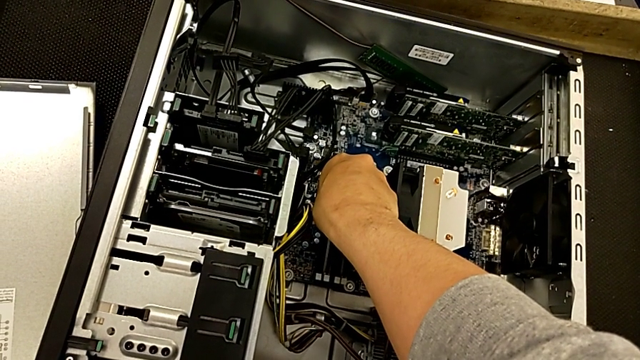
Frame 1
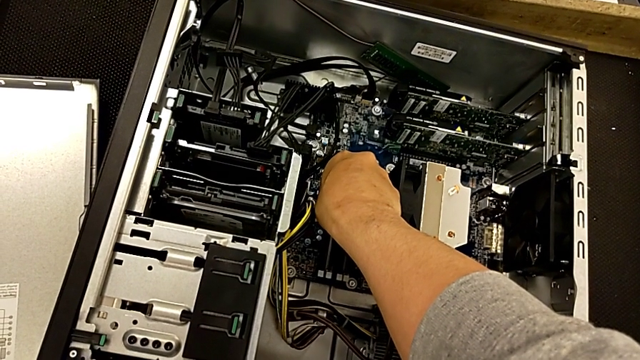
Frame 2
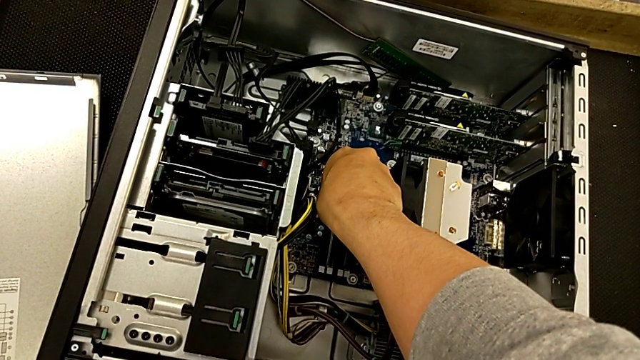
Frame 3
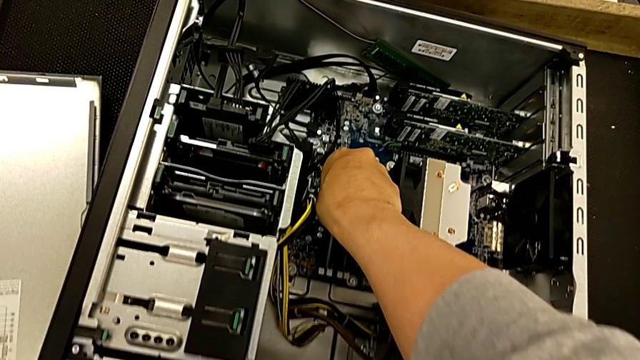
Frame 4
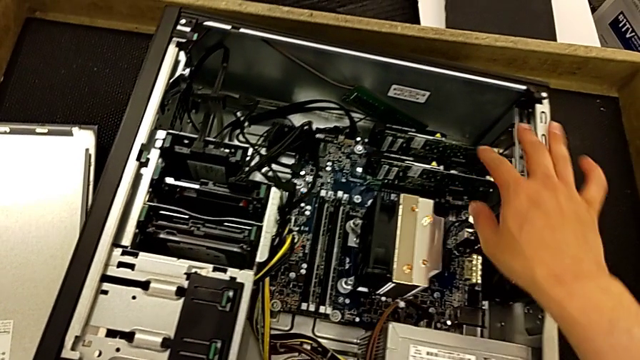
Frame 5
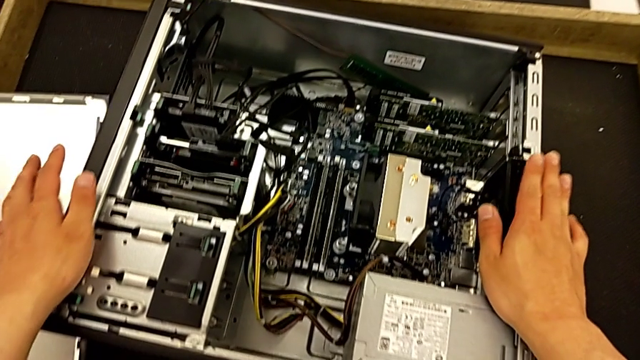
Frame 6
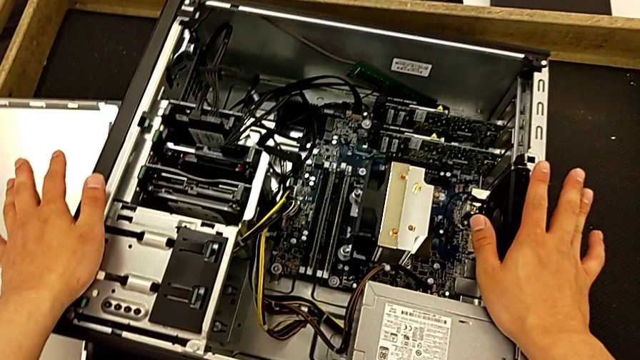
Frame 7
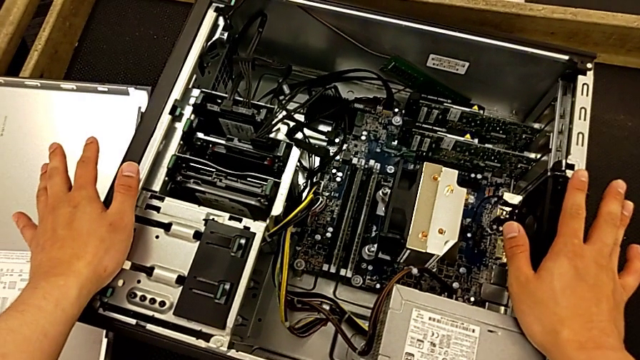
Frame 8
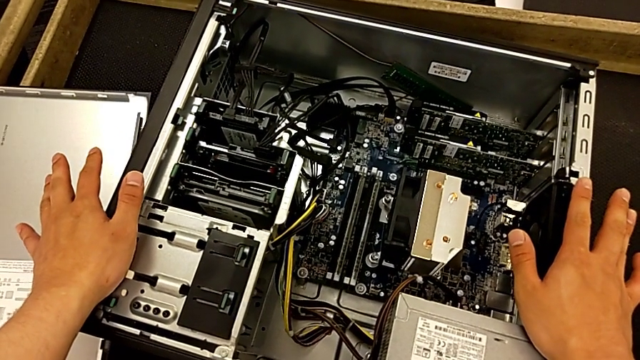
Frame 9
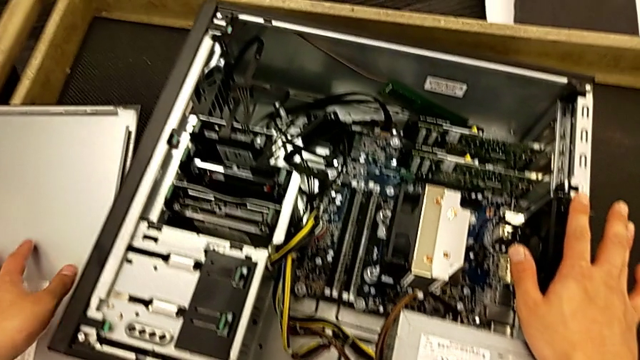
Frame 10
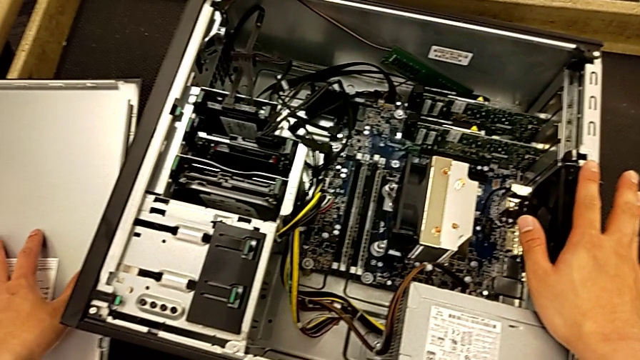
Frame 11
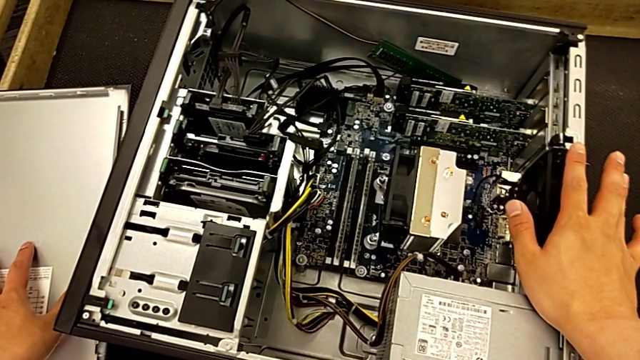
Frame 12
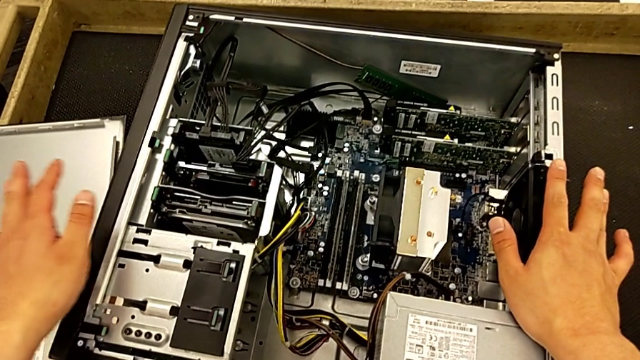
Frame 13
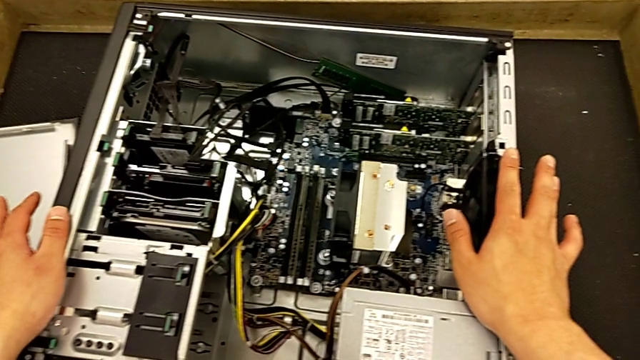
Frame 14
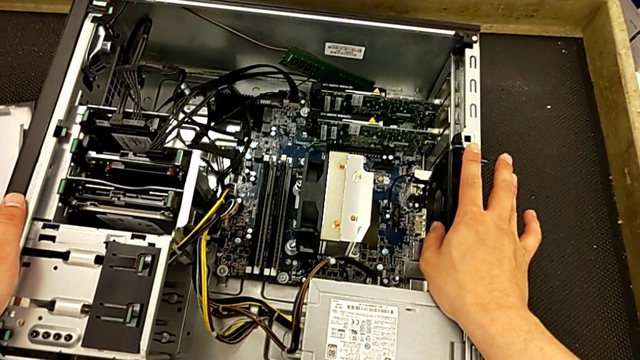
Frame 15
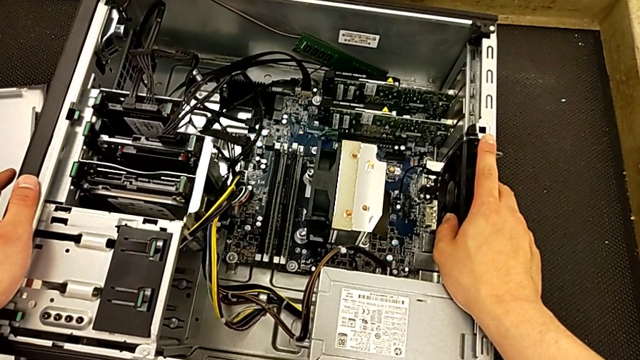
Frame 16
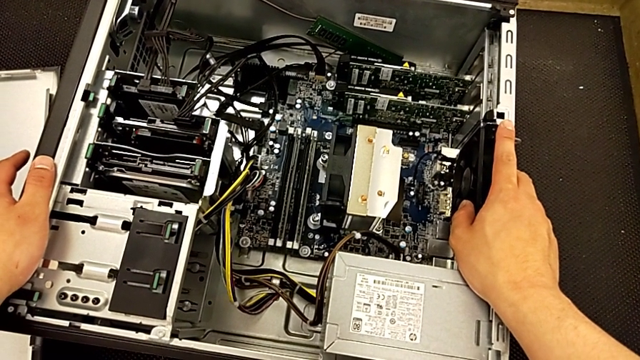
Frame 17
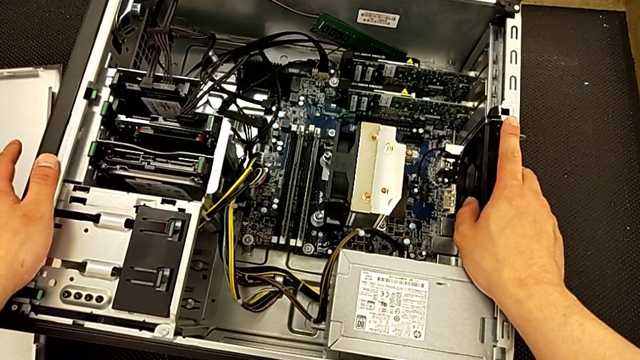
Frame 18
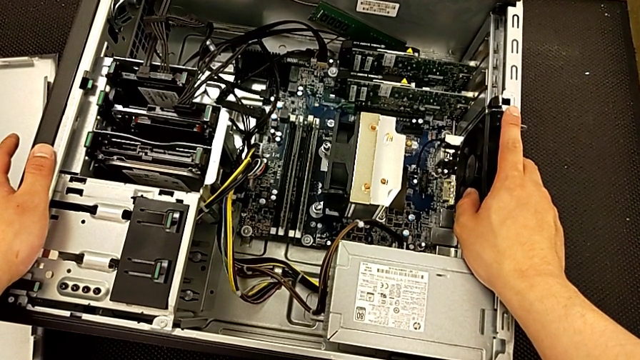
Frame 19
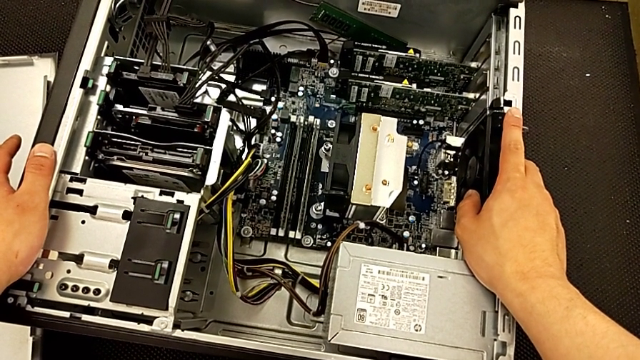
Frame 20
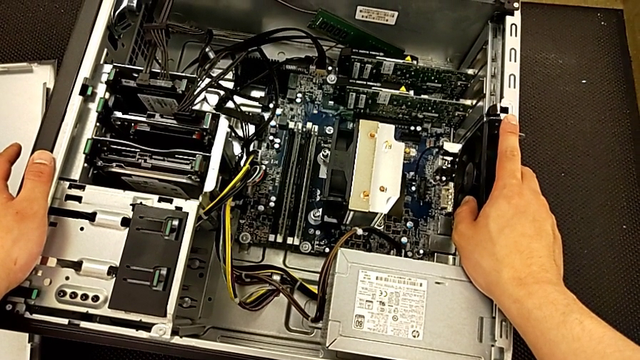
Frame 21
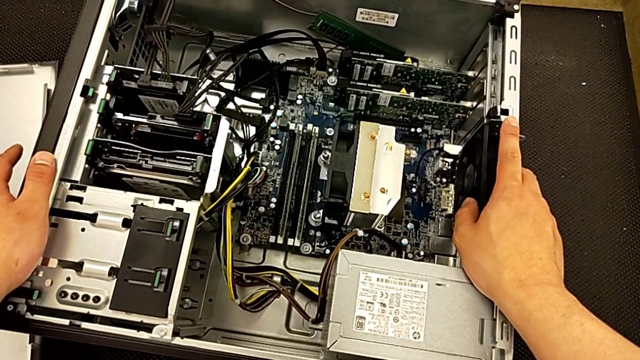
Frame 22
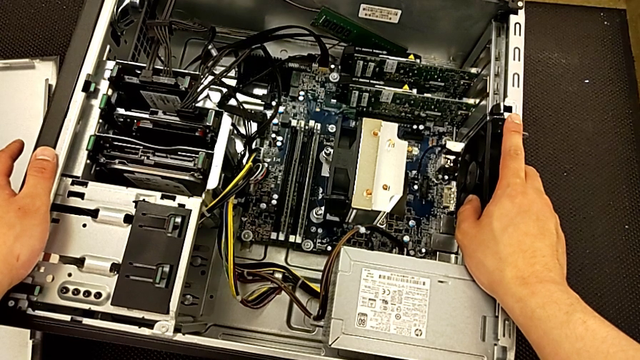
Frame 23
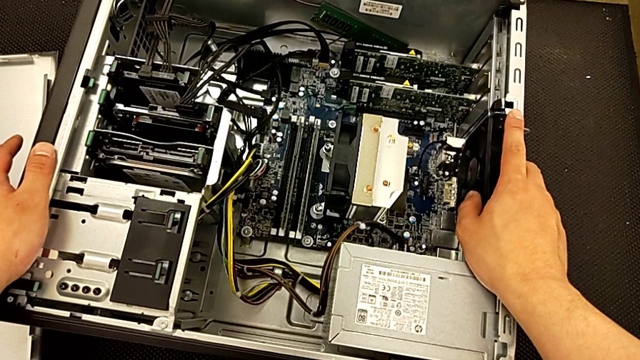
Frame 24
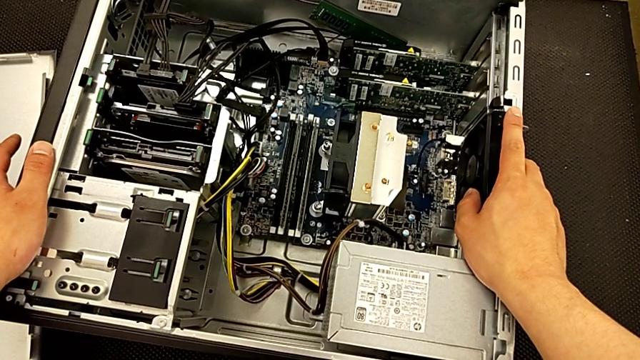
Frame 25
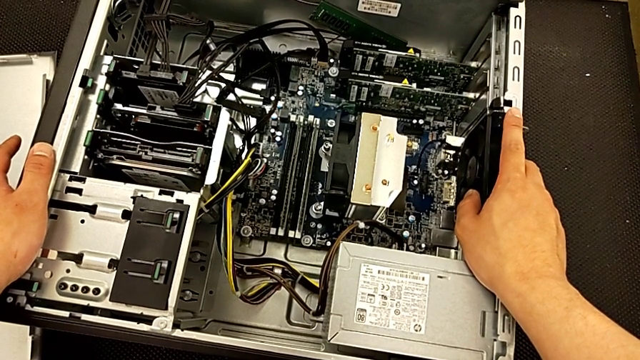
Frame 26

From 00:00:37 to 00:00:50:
The camera wearer is removing the RAM from the computer tower. They withdraw the RAM and inspect the computer tower.

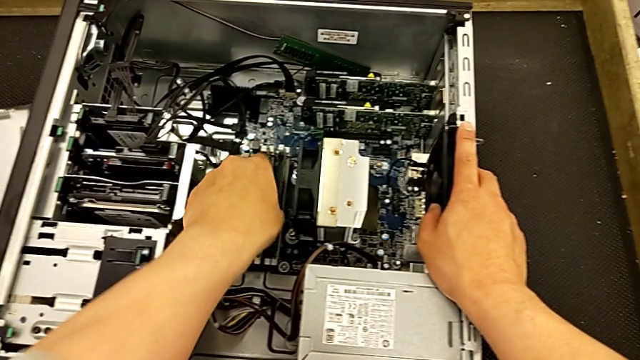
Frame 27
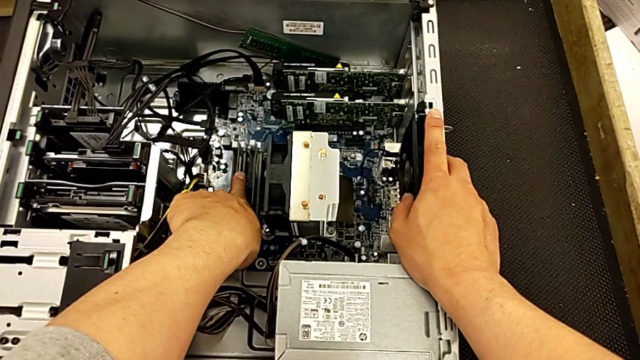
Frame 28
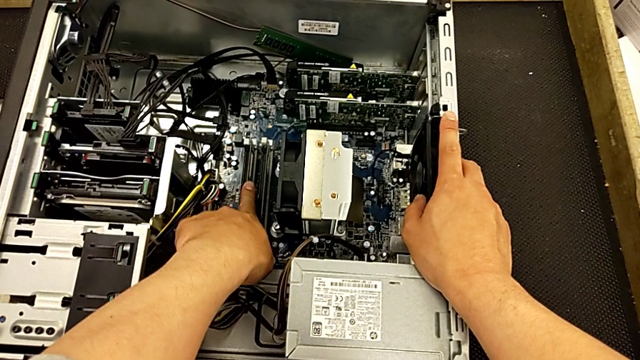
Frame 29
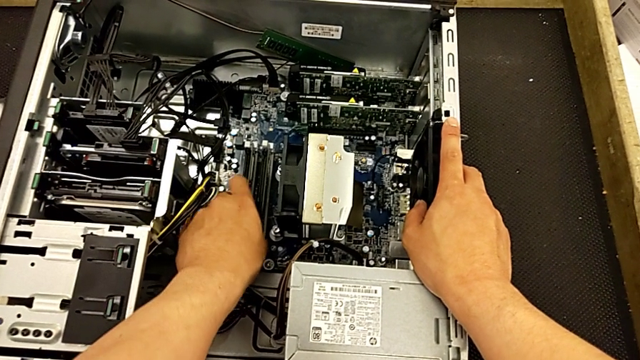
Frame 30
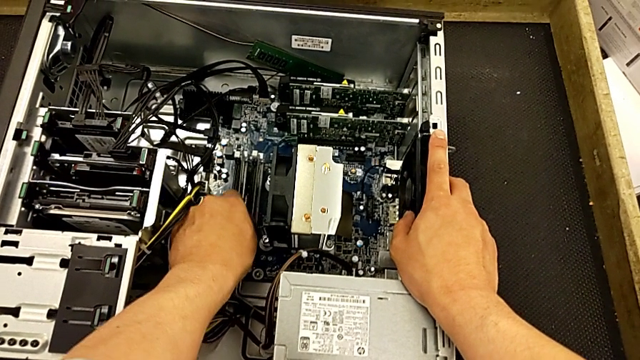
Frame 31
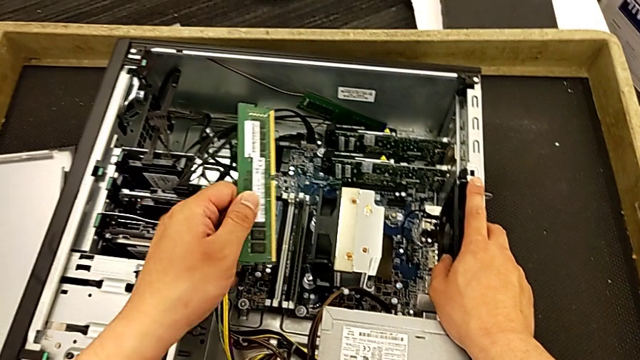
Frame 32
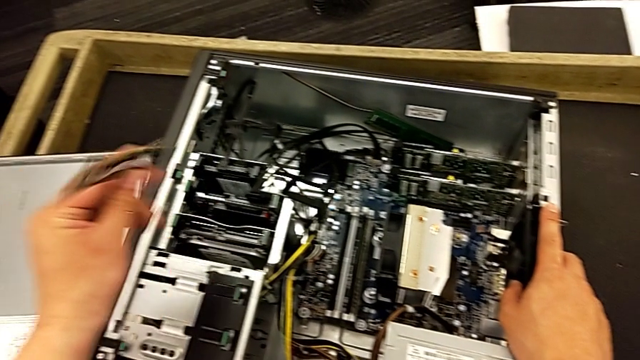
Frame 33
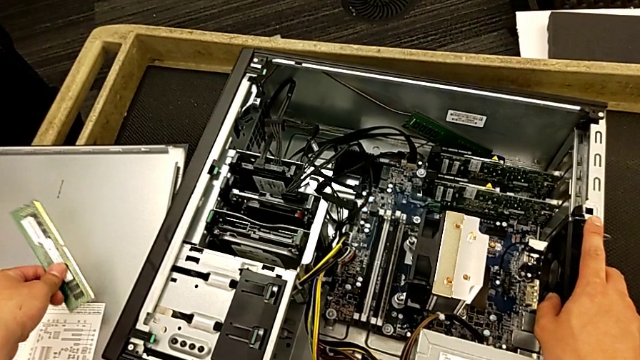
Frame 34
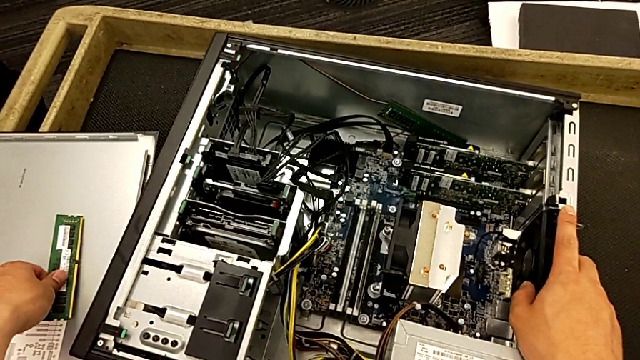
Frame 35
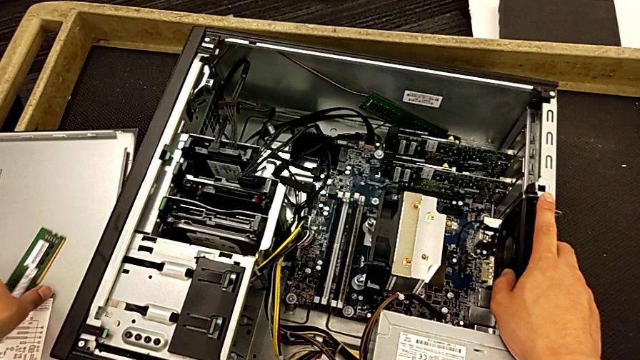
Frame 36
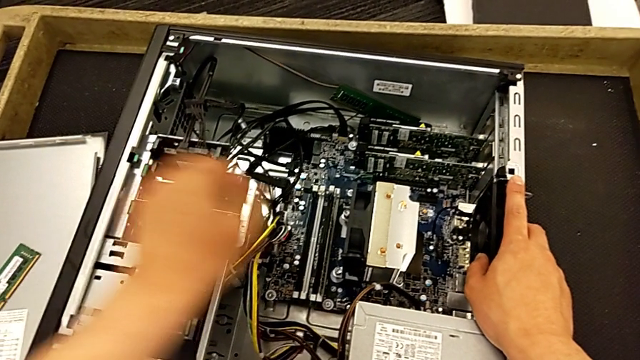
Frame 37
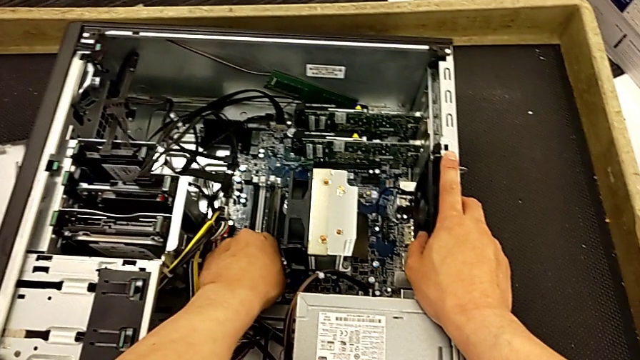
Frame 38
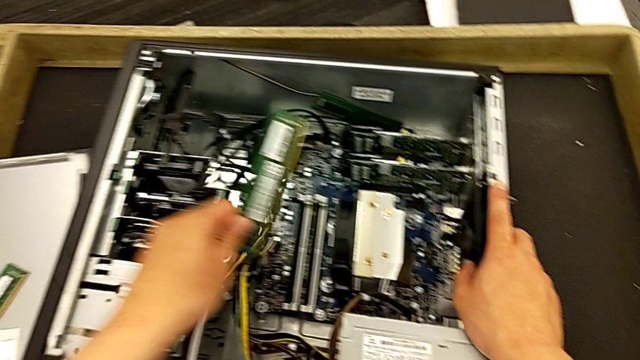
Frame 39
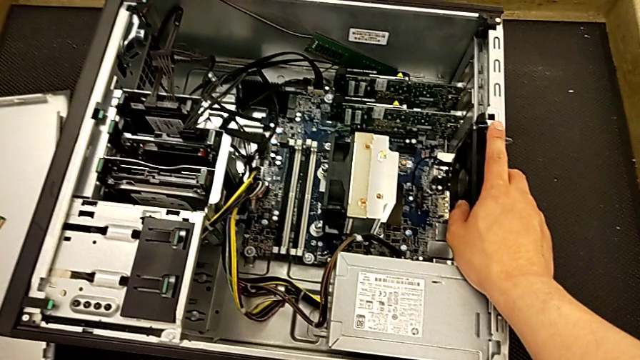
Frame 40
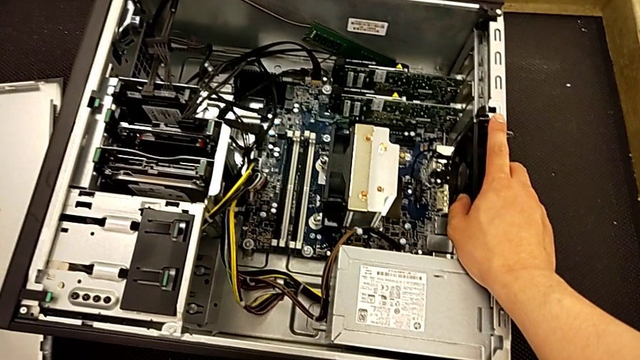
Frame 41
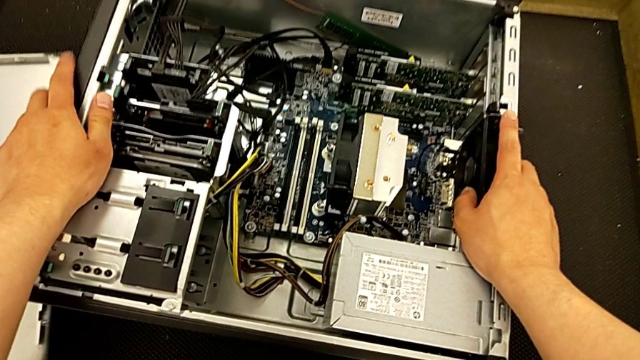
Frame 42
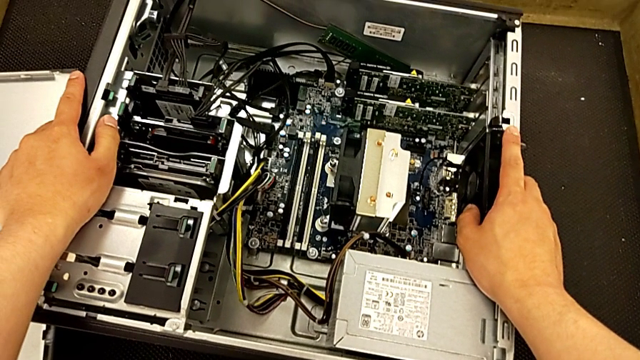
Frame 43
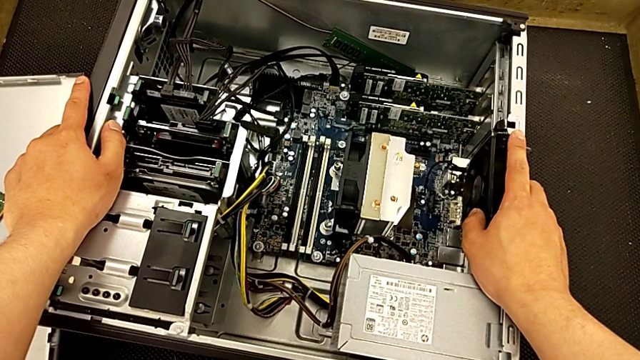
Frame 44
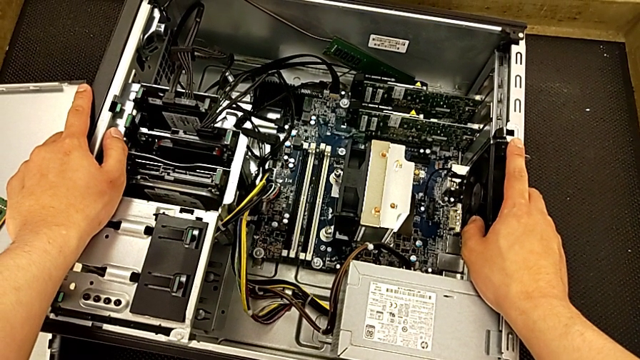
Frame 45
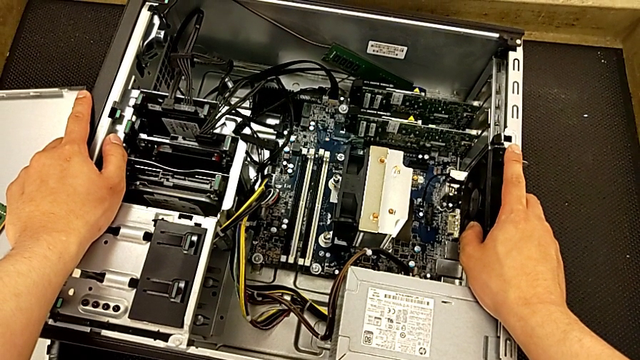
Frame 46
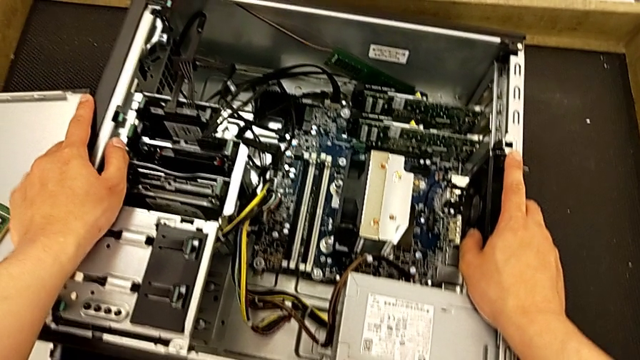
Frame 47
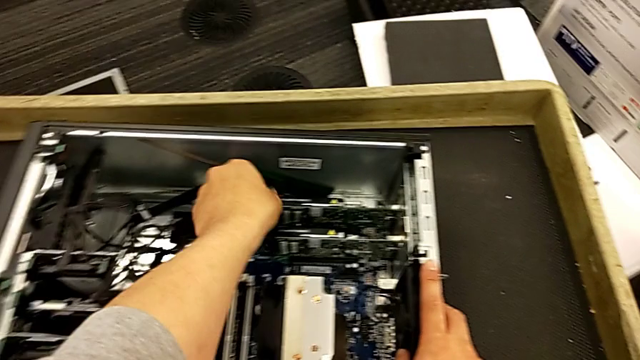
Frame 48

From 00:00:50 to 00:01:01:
The camera wearer is removing the RAM from the computer tower. They grab the RAM, withdraw the first RAM, place it, grab the second RAM, withdraw it, place it and inspect the computer tower.
